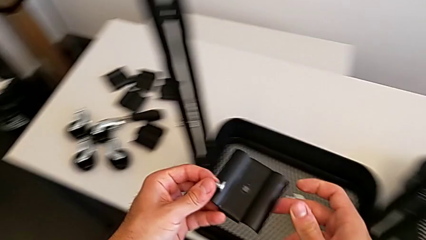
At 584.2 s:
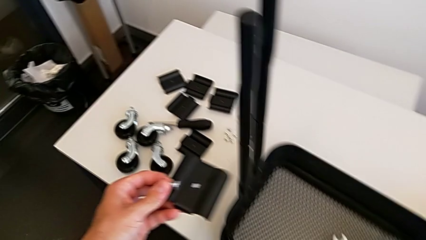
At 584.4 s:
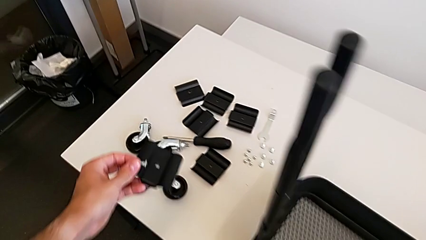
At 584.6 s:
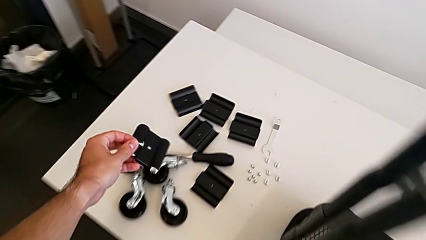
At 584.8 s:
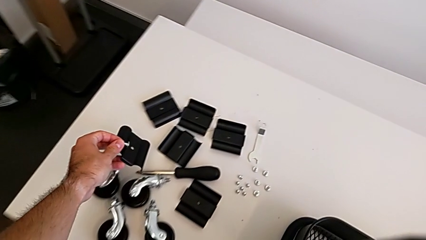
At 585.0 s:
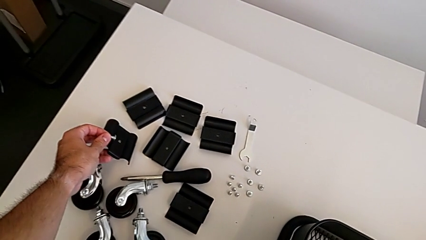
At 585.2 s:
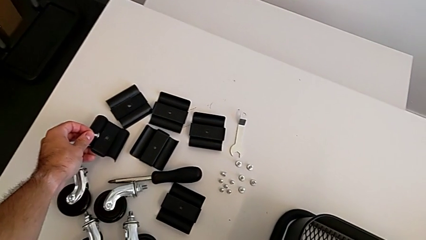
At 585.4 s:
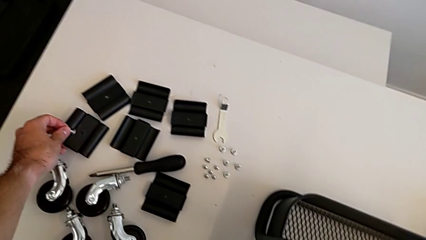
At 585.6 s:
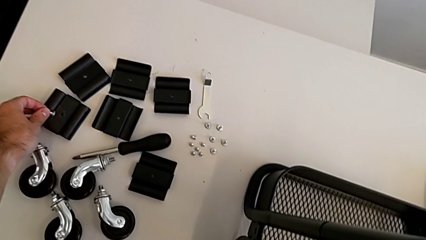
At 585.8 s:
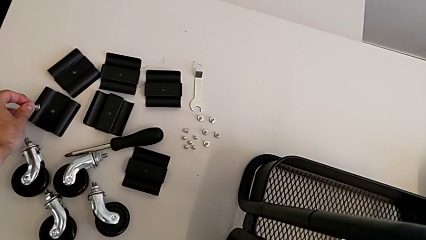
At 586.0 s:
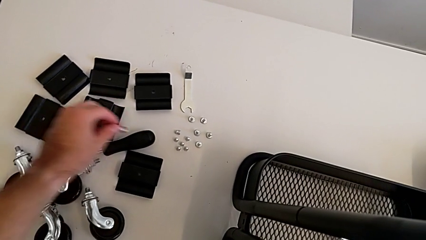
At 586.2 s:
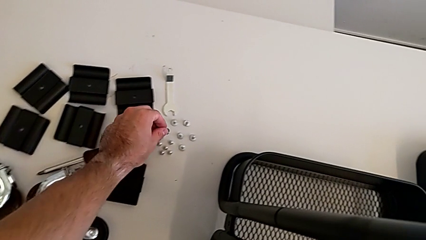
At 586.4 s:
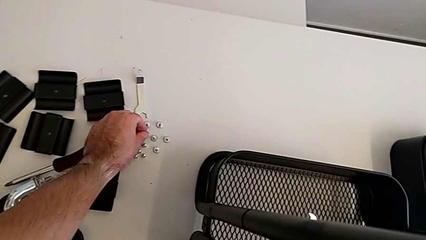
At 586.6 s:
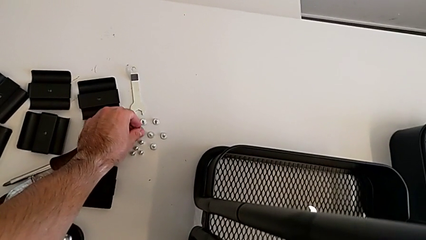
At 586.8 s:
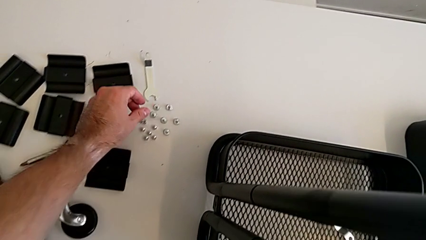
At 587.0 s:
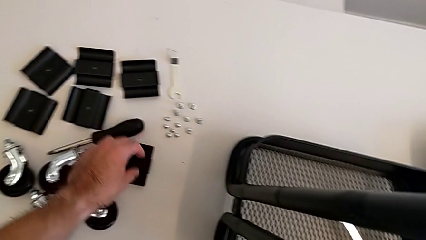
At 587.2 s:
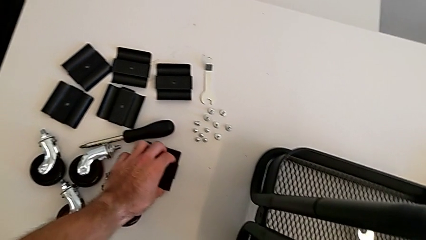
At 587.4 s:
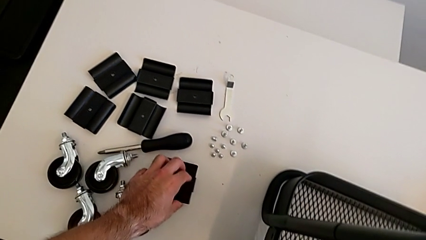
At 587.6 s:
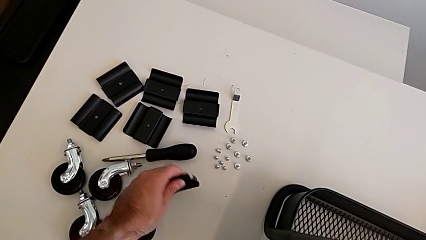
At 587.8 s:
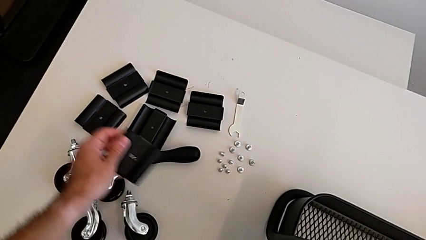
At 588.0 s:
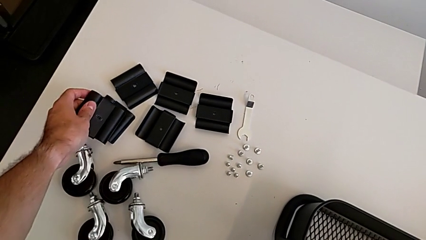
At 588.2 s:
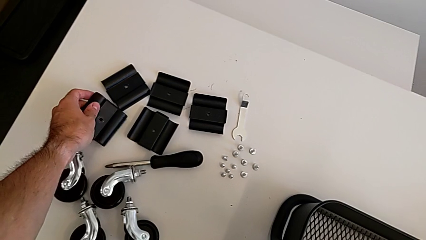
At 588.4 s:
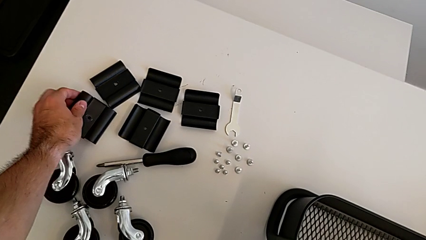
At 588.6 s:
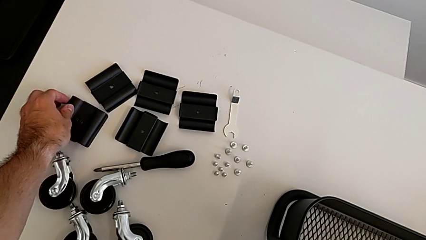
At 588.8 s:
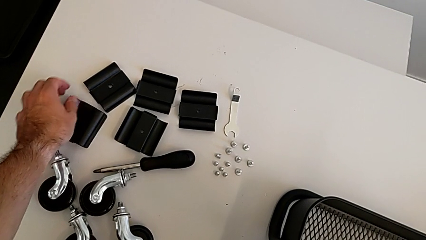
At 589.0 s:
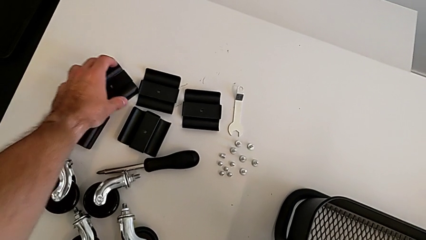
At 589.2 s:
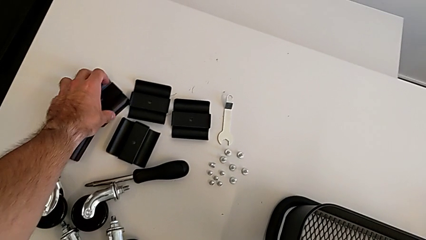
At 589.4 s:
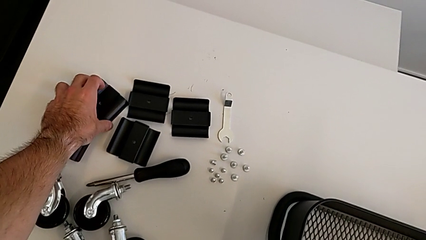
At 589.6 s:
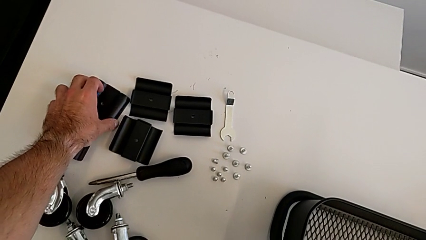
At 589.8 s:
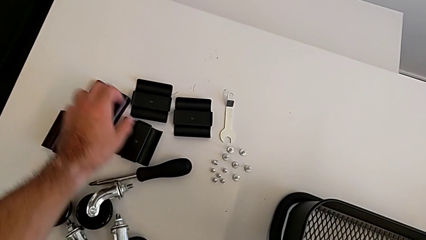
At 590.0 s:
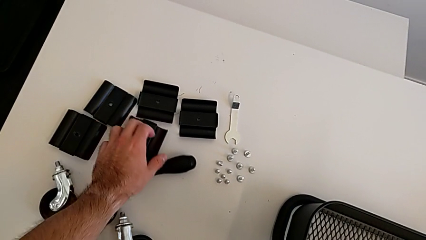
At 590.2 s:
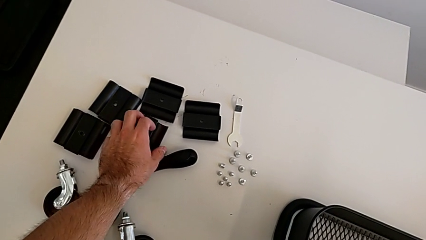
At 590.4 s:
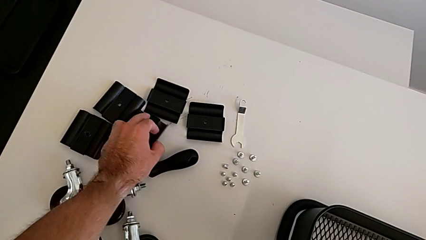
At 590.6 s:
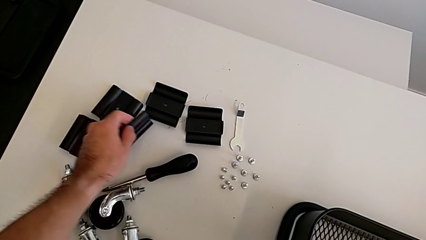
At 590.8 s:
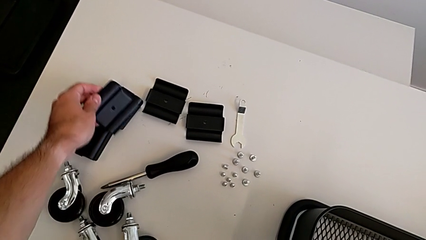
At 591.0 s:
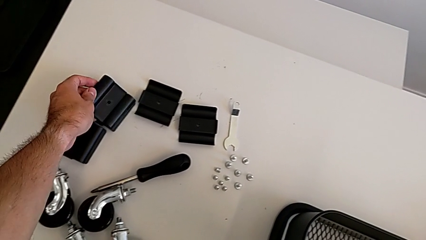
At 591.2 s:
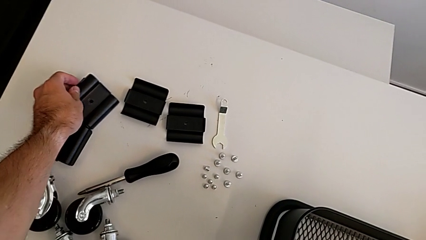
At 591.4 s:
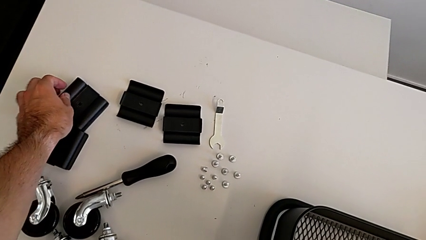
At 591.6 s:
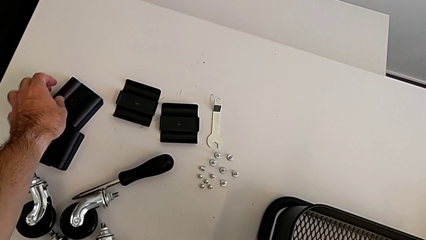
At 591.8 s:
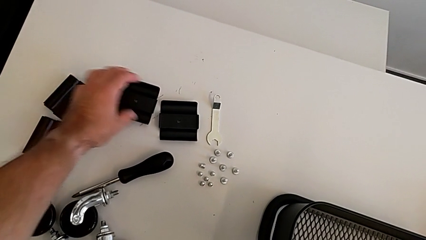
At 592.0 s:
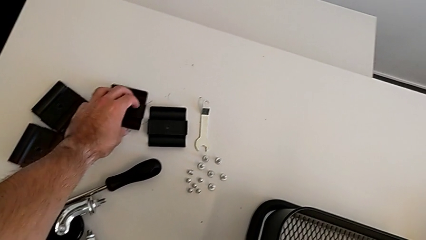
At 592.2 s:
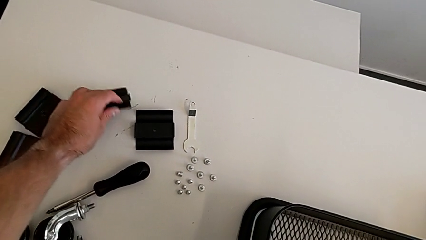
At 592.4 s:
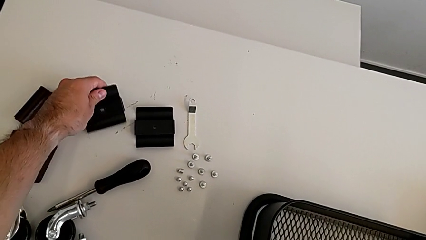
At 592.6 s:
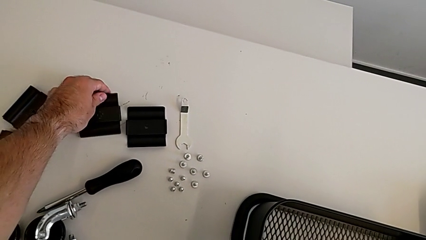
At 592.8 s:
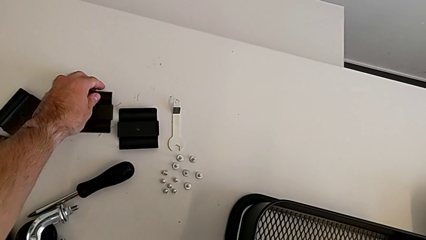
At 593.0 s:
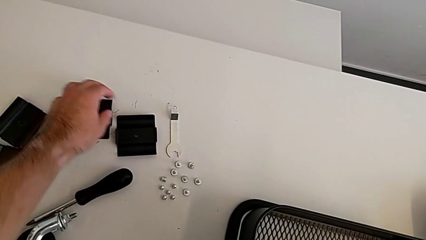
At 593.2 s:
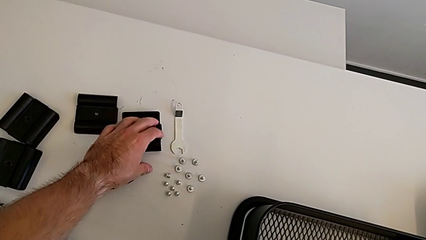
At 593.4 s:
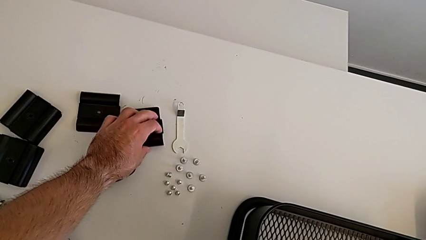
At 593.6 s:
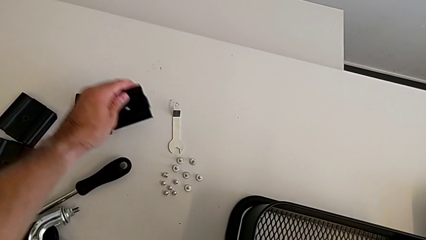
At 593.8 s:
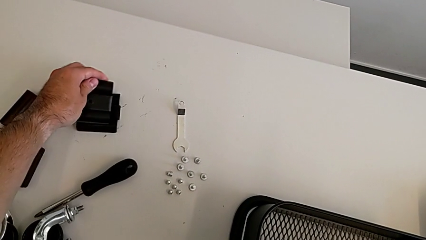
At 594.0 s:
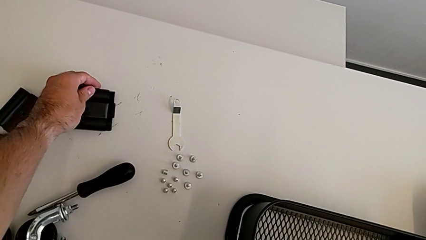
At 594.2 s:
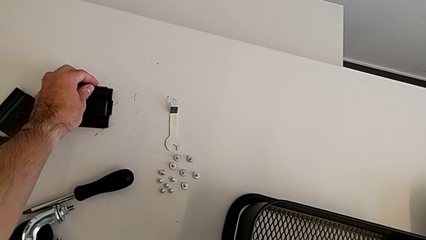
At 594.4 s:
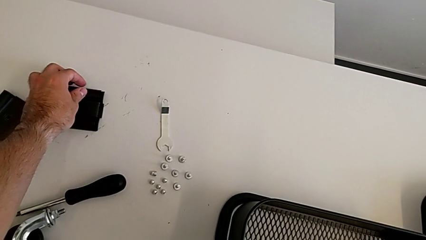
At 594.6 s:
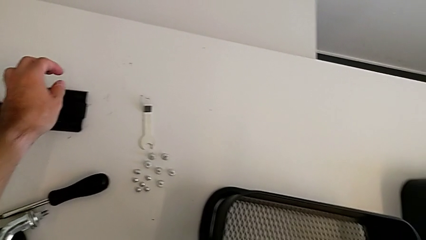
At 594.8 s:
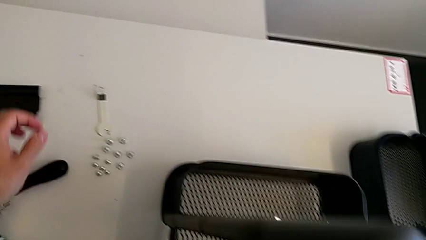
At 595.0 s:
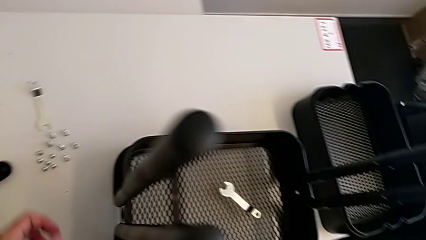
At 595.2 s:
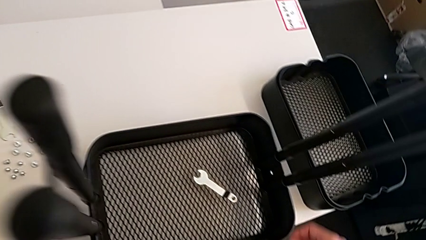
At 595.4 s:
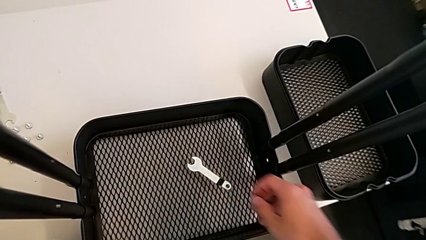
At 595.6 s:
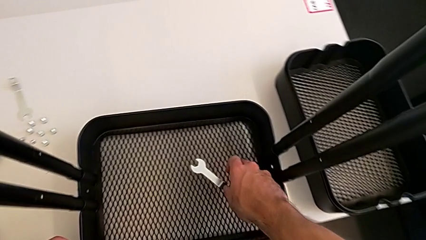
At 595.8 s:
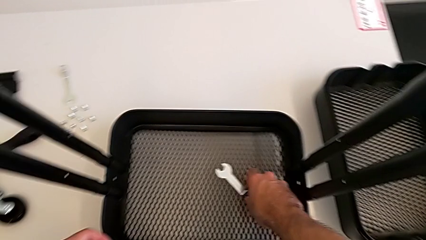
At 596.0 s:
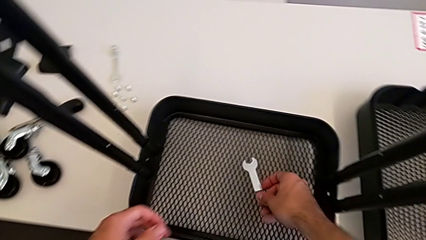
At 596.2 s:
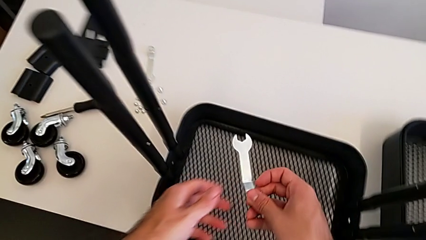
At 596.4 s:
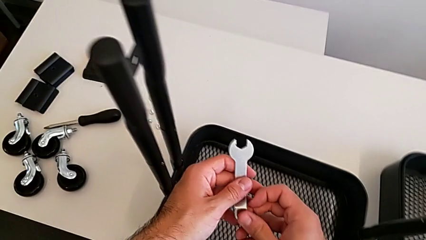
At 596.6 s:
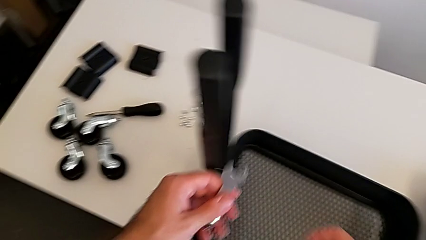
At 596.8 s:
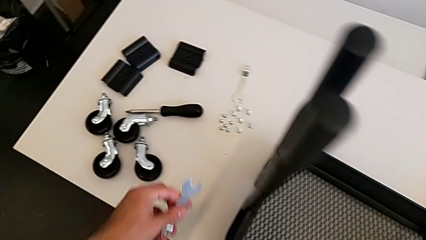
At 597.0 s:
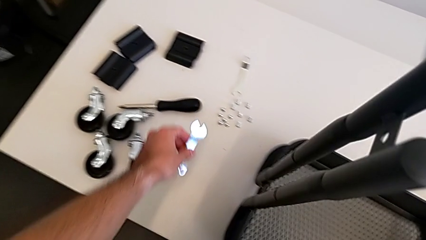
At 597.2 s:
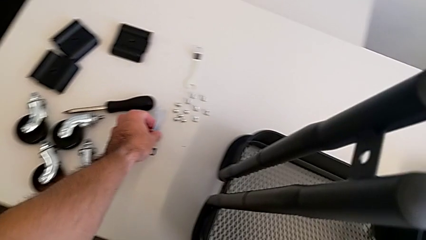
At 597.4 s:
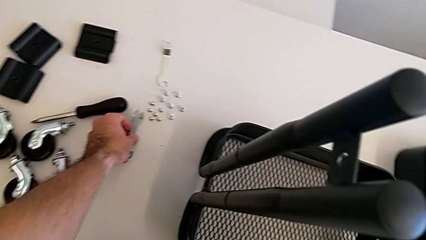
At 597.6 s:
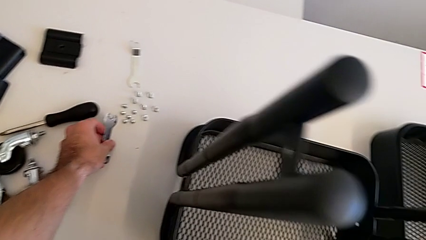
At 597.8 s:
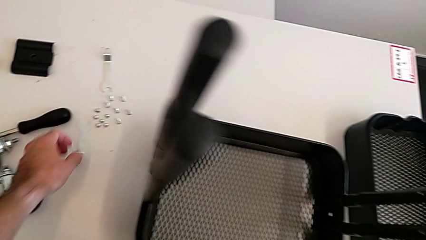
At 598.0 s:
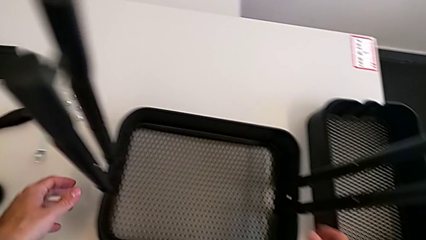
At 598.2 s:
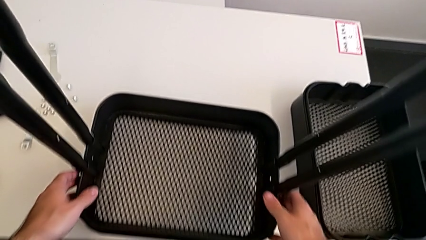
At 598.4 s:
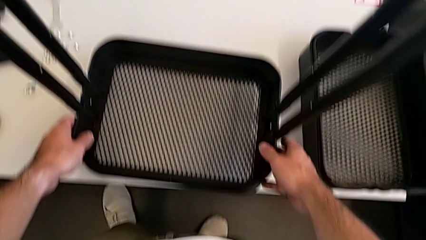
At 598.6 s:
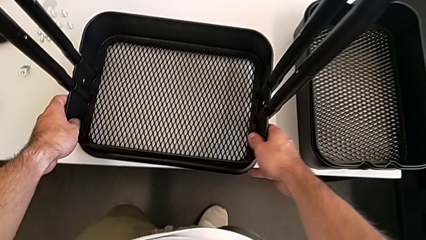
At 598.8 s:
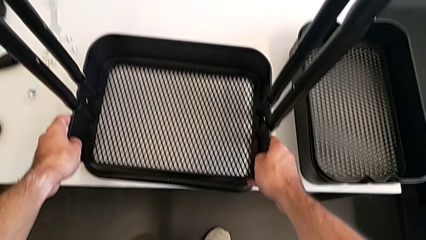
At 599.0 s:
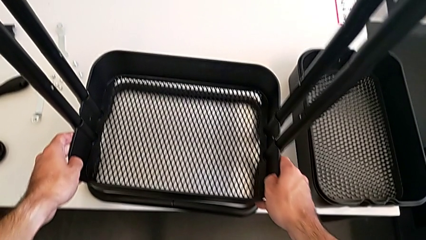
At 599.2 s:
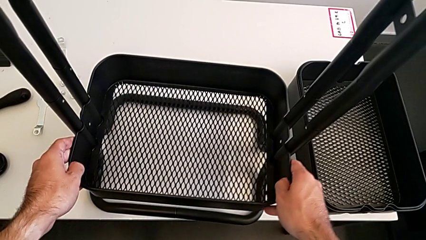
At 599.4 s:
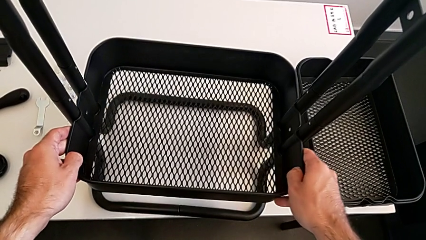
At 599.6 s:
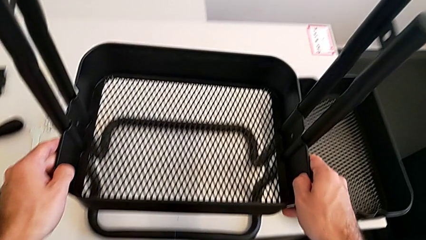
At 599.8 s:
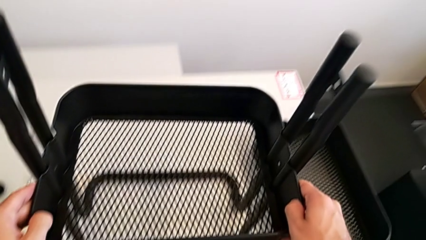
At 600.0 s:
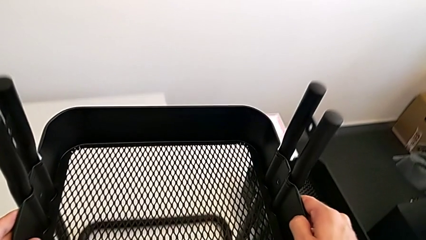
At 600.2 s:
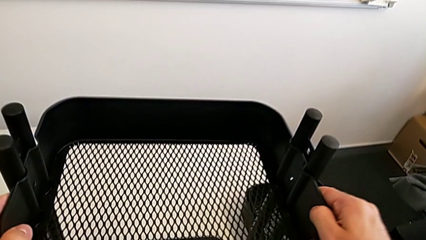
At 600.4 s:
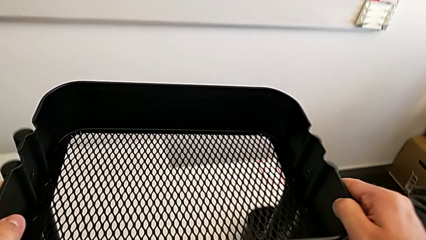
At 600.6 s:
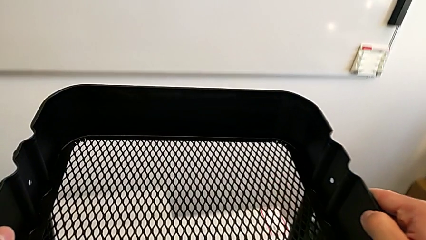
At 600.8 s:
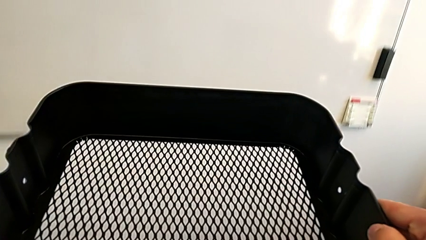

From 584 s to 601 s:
The camera wearer is removing the grid tray at the bottom. They place the bracket, place the screw, grab the bracket, align it, grab the bracket, align it, rotate it, align it, approach the hexagonal wrench, grab it, place it and disassemble the bottom grid tray.
